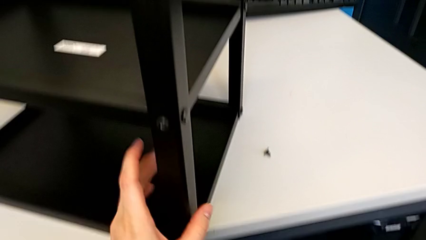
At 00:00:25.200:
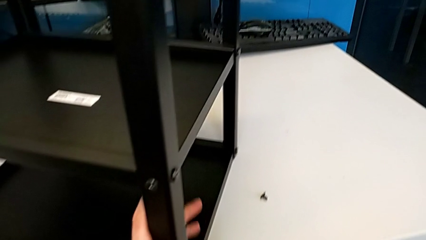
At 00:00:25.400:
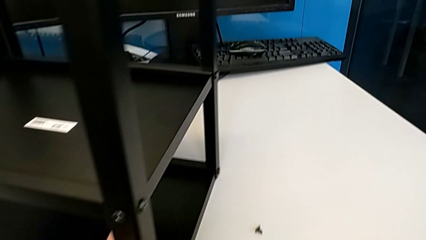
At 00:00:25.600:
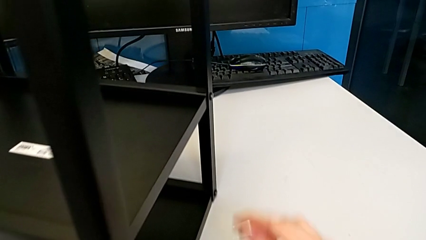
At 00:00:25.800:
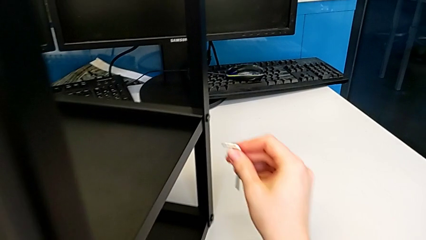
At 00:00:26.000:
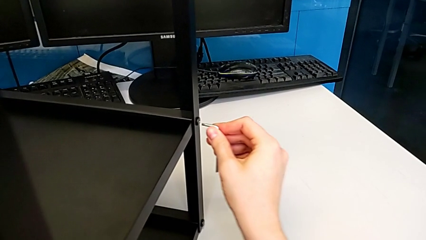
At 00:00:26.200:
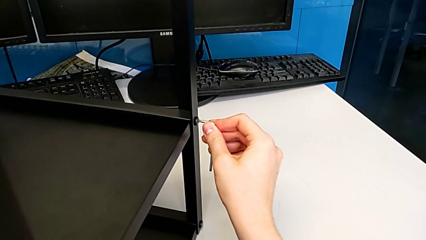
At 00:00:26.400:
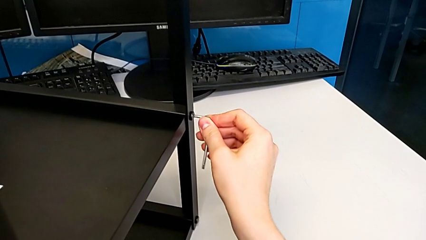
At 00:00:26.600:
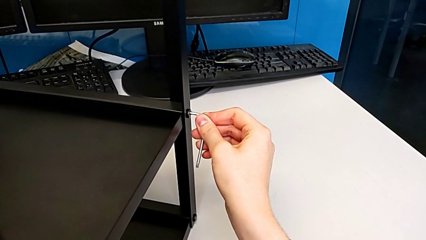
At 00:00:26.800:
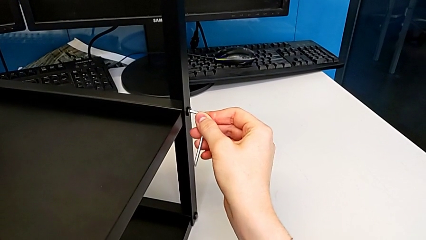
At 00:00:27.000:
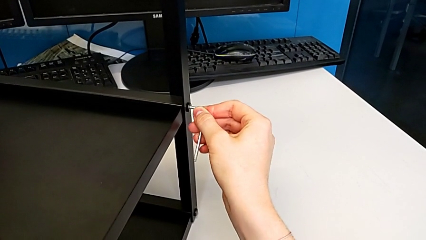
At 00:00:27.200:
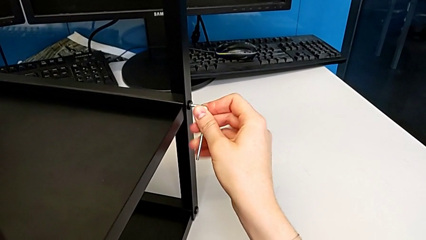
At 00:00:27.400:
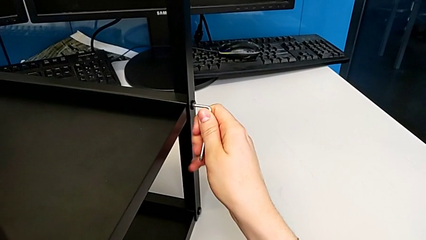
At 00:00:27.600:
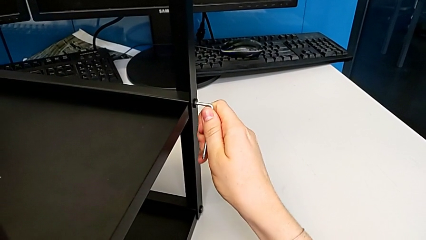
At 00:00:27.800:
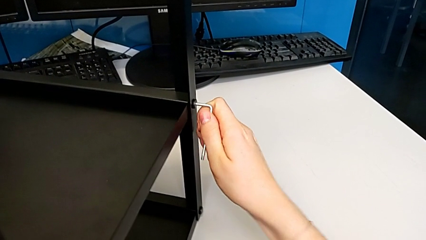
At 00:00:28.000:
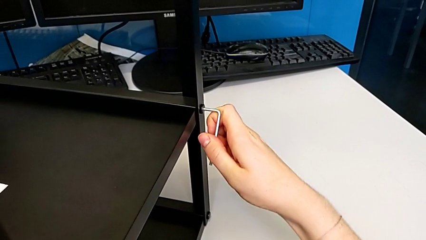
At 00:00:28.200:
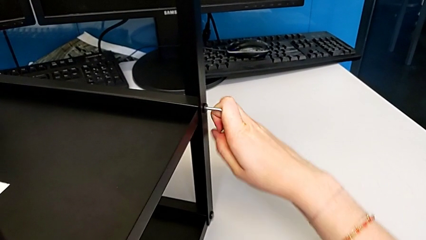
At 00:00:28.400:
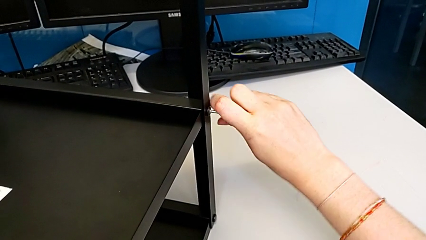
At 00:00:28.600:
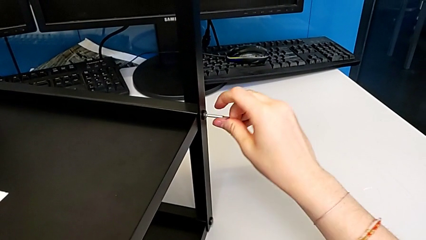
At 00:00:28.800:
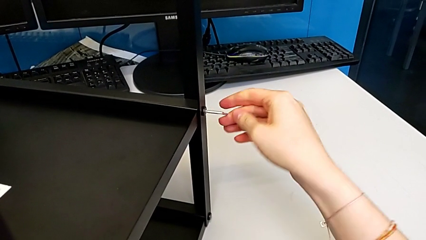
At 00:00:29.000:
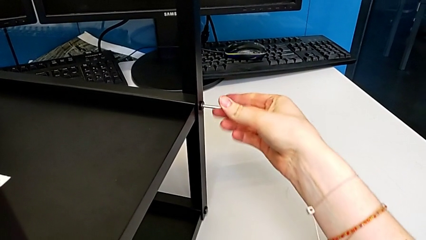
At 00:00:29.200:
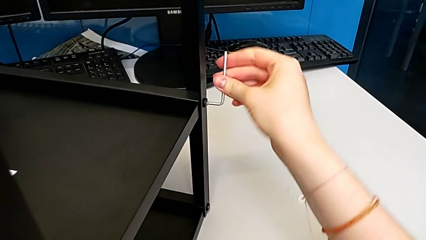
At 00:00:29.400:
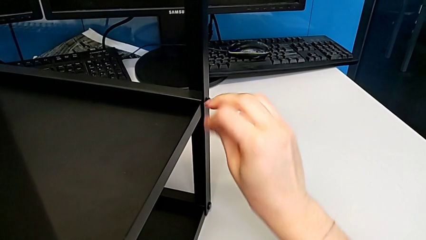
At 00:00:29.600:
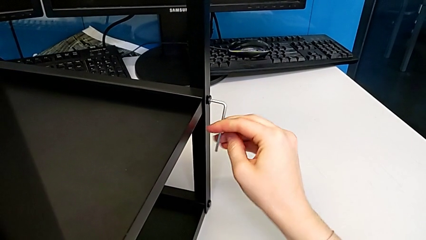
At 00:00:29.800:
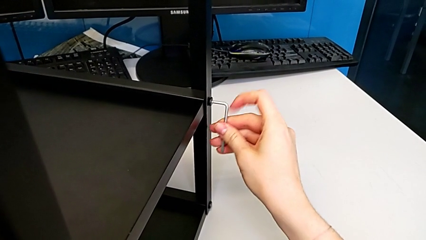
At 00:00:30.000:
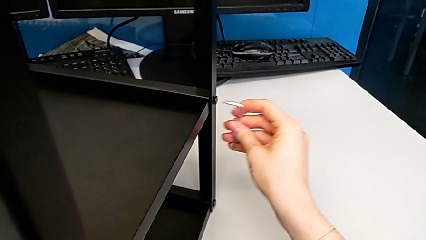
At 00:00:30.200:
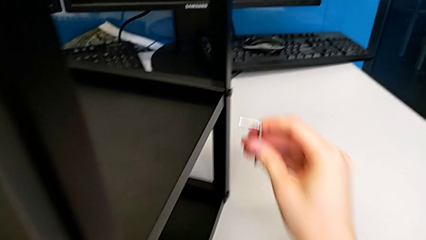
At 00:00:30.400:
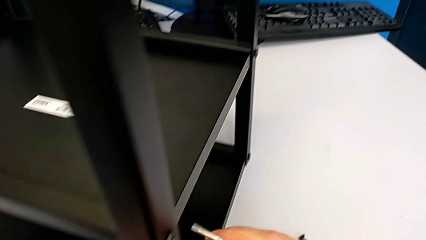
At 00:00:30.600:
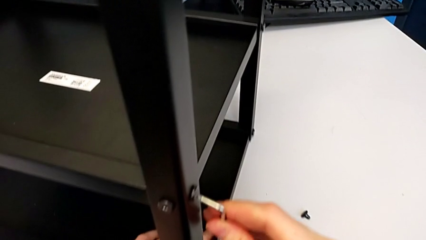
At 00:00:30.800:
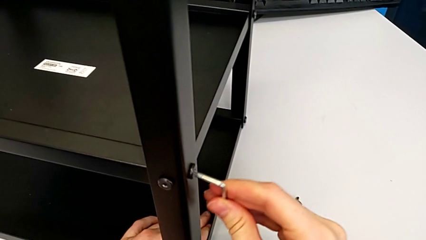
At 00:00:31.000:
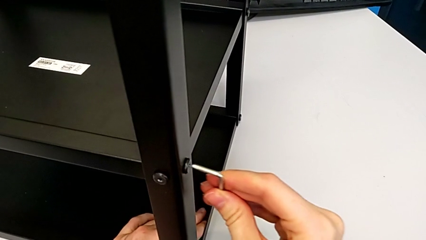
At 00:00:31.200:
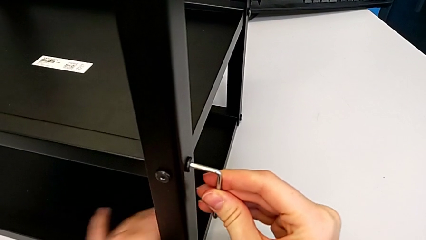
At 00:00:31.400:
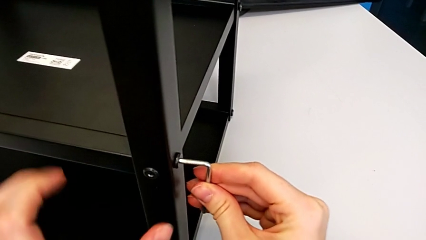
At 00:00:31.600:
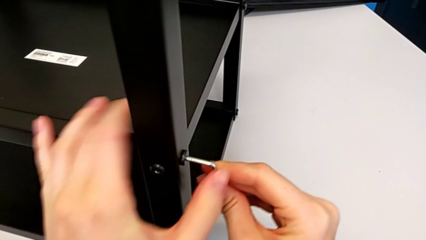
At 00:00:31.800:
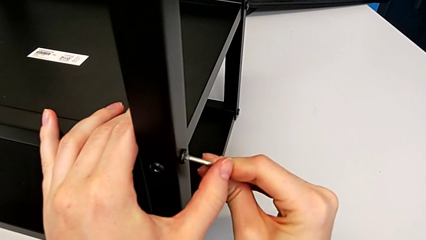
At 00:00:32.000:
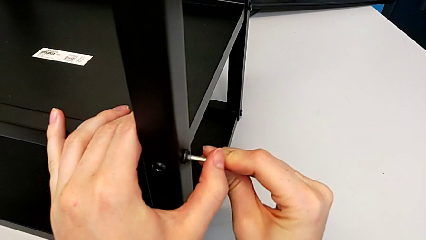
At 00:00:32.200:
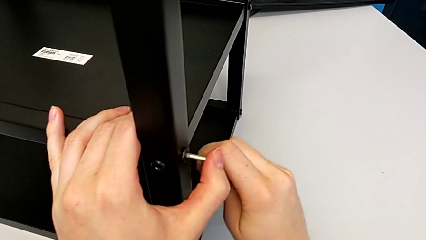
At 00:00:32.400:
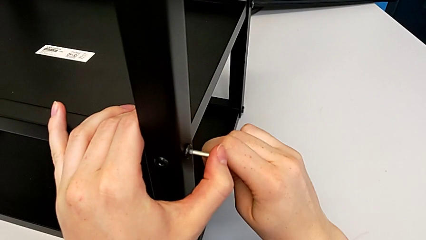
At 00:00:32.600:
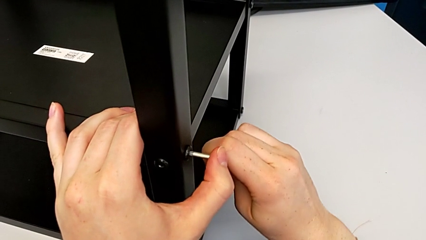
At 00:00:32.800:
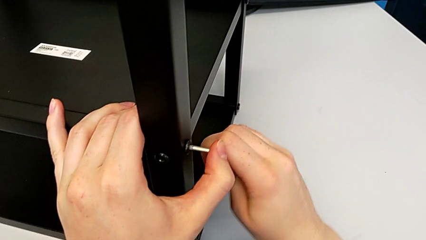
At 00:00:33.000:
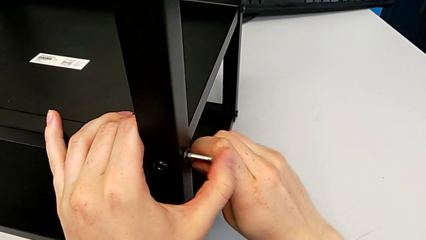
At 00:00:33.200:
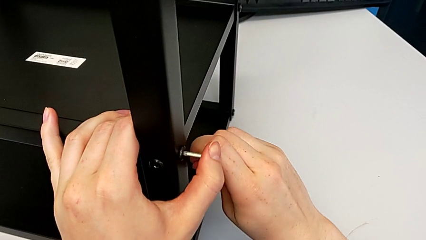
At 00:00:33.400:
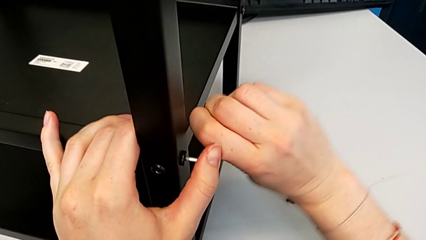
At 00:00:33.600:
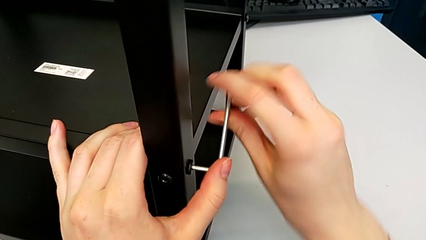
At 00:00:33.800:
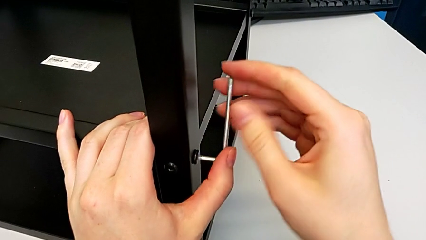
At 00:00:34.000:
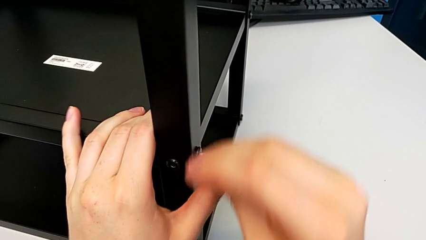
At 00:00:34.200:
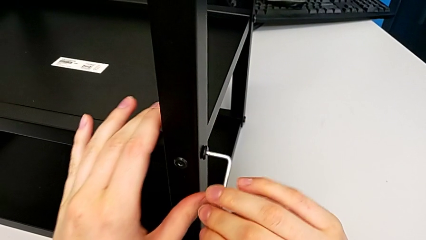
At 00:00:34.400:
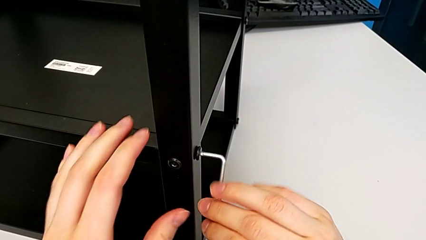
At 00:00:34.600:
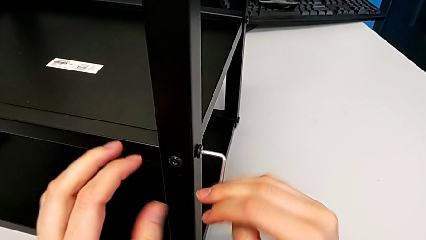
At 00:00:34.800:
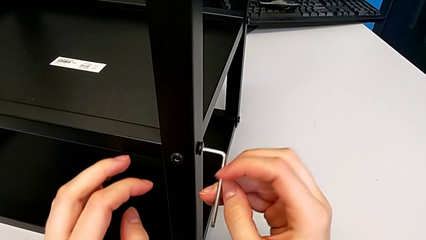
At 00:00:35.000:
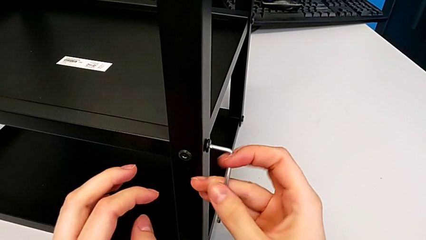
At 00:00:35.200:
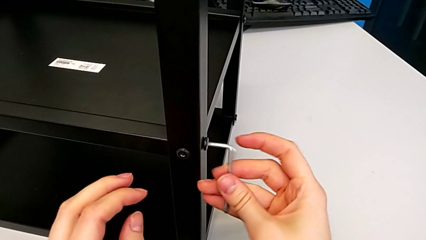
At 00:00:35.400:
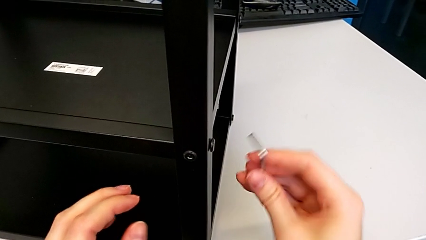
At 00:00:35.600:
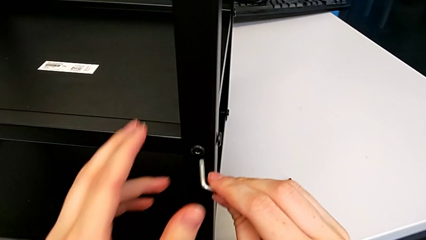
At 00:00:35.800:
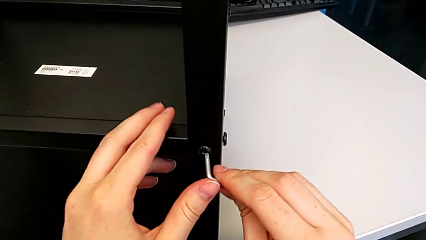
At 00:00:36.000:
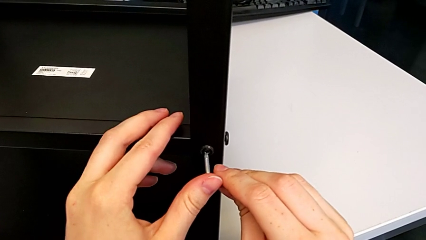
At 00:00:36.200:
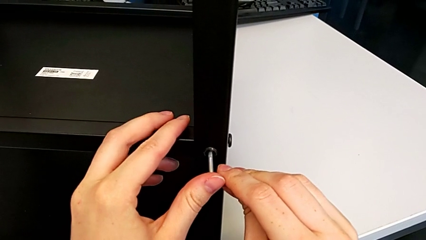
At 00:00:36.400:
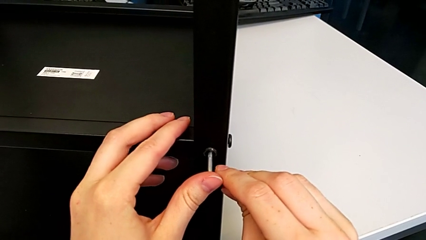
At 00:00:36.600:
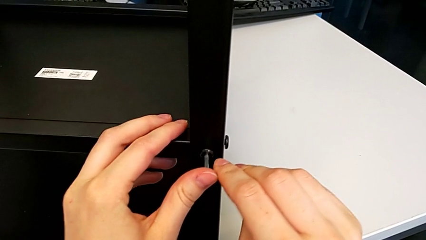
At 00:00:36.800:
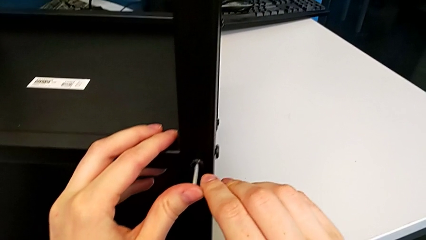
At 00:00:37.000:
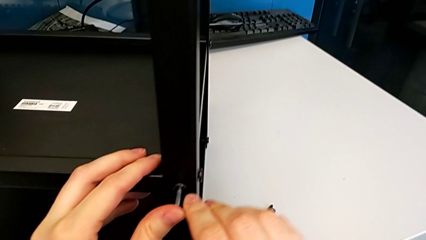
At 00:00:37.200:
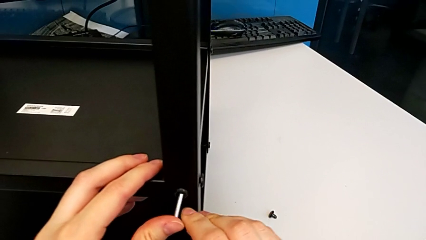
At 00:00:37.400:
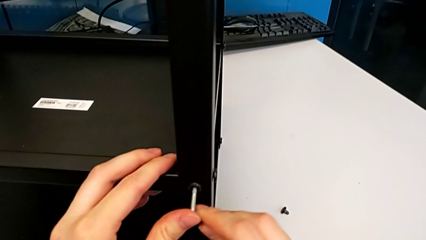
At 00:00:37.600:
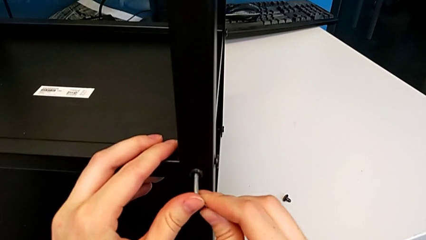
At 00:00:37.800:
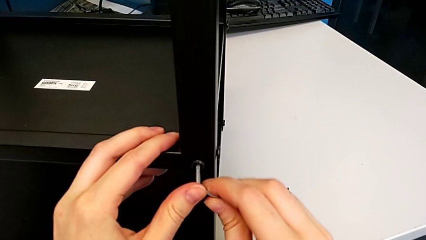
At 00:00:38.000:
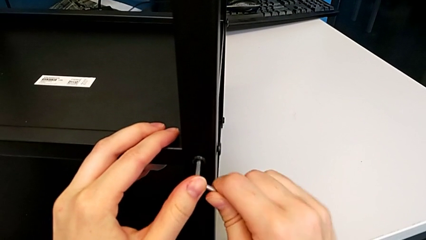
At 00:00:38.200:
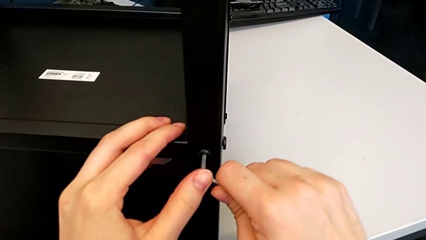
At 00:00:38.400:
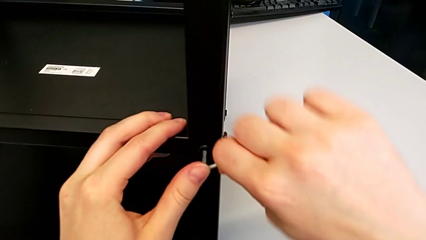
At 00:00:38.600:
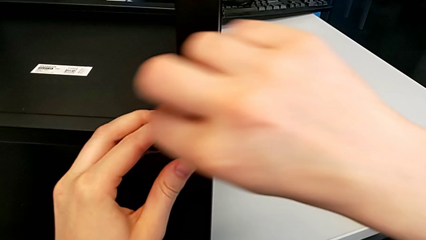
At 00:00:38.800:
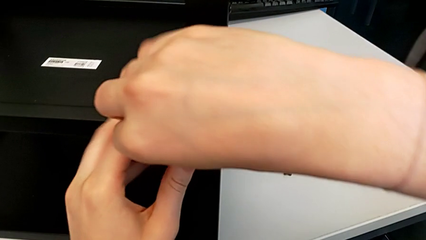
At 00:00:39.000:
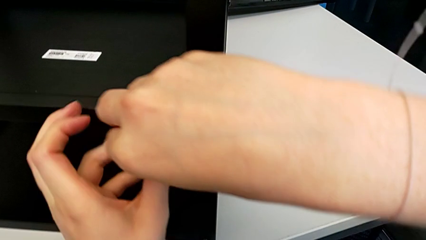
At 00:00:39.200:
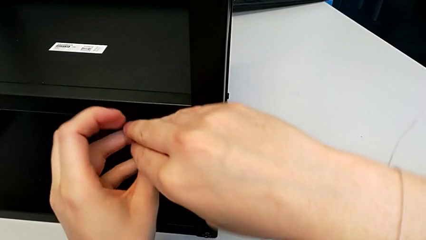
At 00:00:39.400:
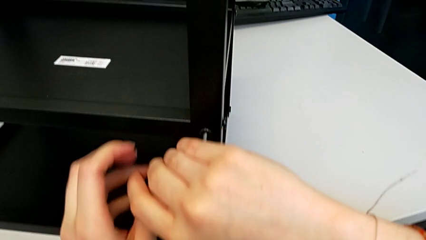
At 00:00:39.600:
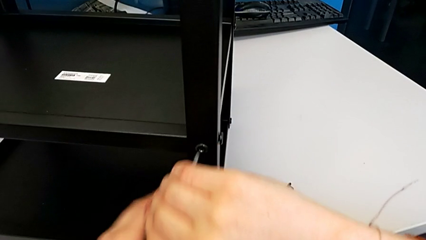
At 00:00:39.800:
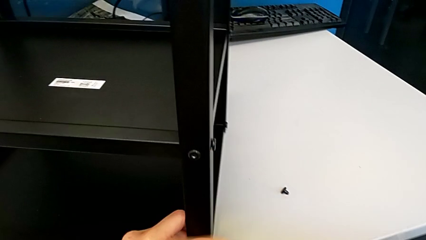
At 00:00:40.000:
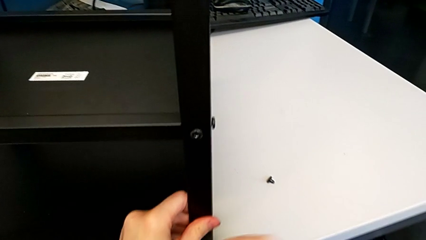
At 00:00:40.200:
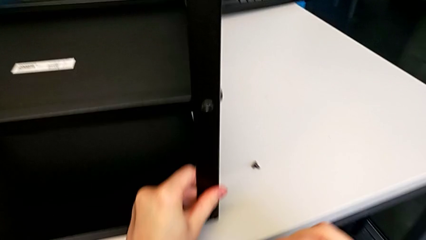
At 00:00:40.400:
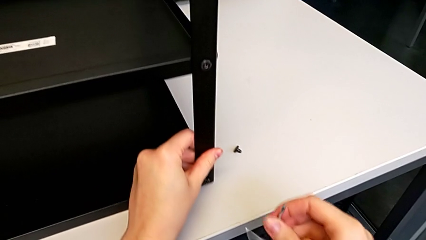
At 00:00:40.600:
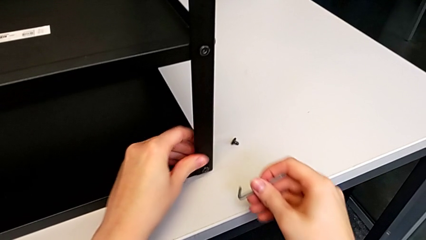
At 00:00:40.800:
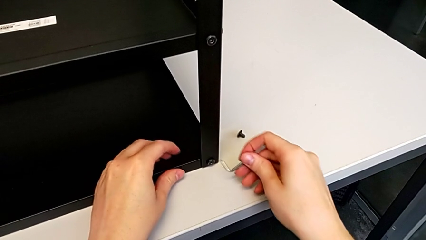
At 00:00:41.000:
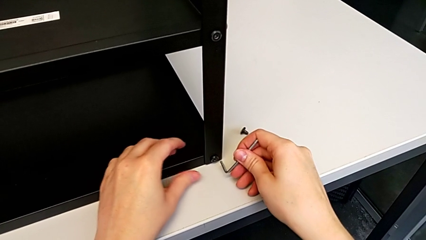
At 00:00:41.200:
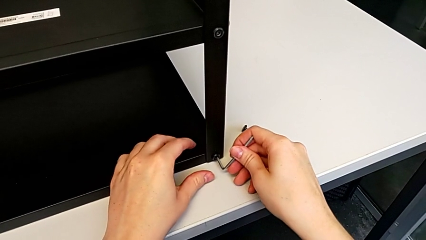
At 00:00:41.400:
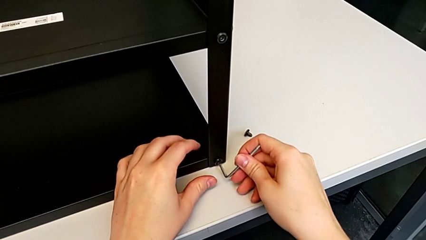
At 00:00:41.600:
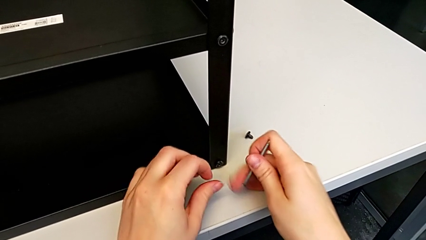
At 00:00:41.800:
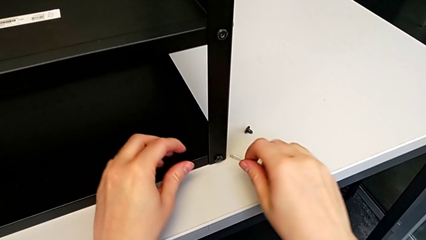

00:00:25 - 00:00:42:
The camera wearer is disassembling the first leg. They slide the nightstand, insert the Allen wrench, unscrew the hex socket head and withdraw the Allen wrench. They insert the Allen wrench, unscrew the hex socket head and withdraw the Allen wrench. They insert the Allen wrench, unscrew the hex socket head and withdraw the Allen wrench. They pull the nightstand and rotate the Allen wrench with the right hand.
